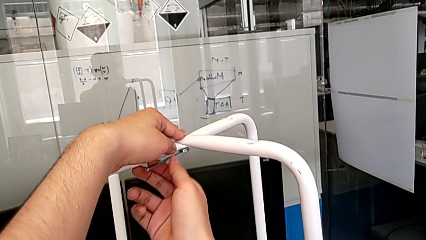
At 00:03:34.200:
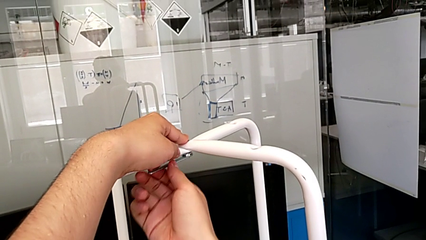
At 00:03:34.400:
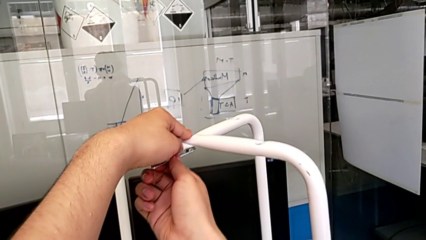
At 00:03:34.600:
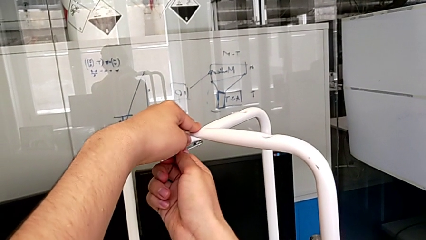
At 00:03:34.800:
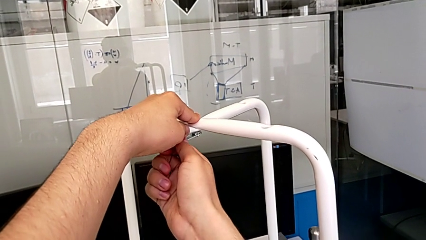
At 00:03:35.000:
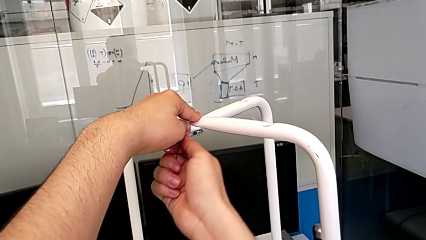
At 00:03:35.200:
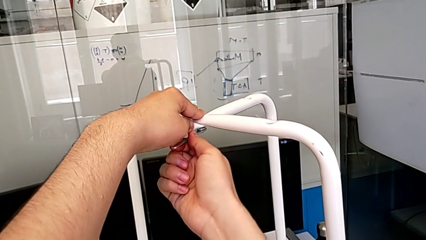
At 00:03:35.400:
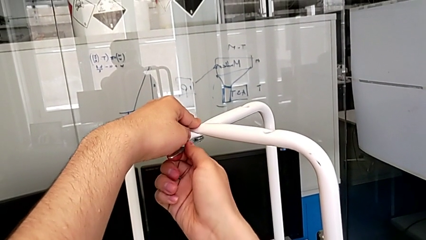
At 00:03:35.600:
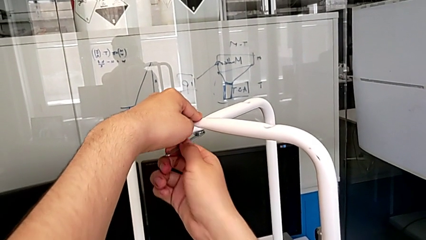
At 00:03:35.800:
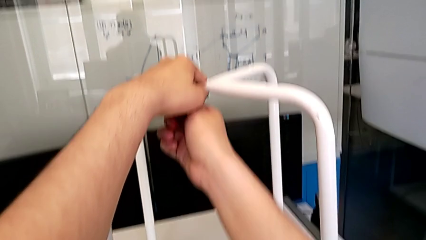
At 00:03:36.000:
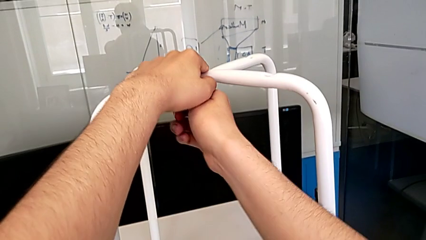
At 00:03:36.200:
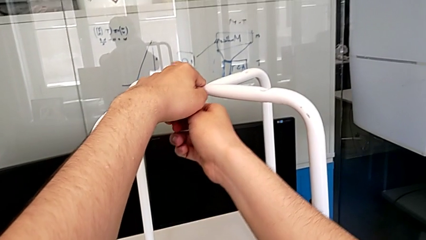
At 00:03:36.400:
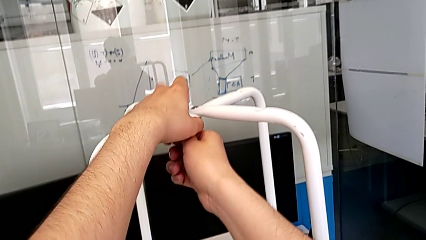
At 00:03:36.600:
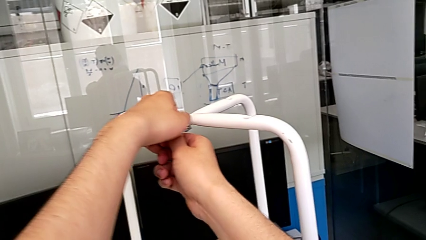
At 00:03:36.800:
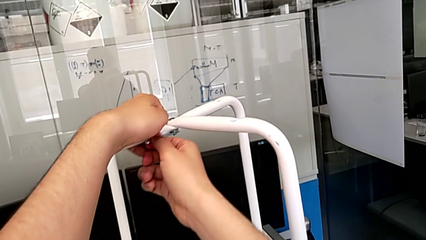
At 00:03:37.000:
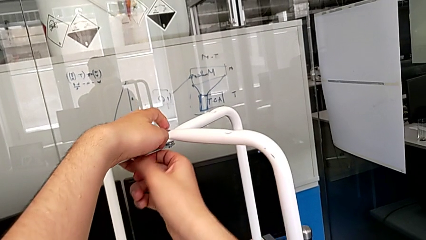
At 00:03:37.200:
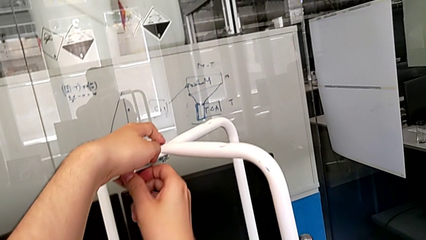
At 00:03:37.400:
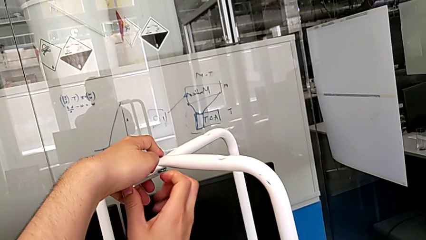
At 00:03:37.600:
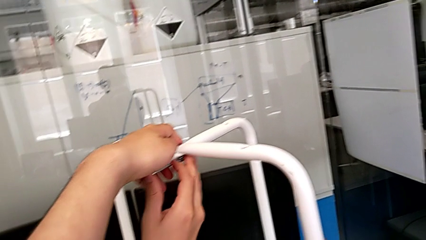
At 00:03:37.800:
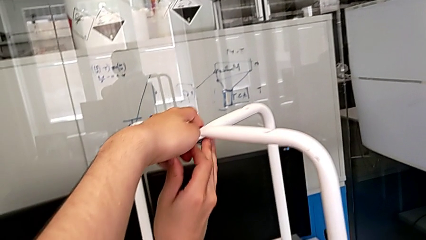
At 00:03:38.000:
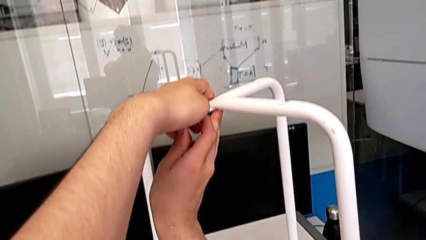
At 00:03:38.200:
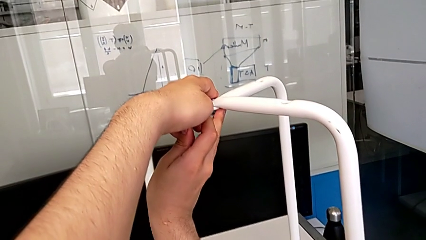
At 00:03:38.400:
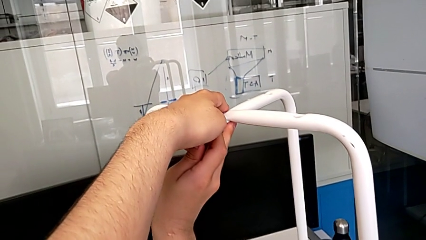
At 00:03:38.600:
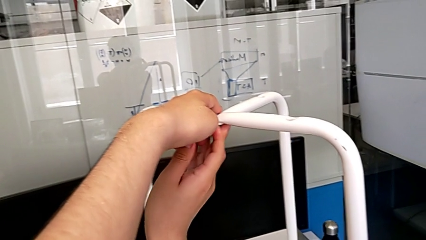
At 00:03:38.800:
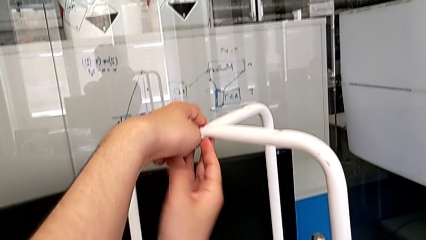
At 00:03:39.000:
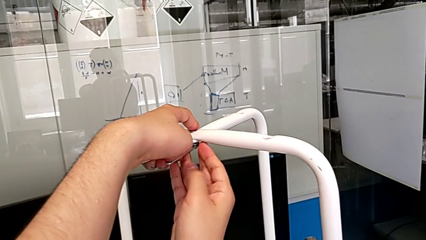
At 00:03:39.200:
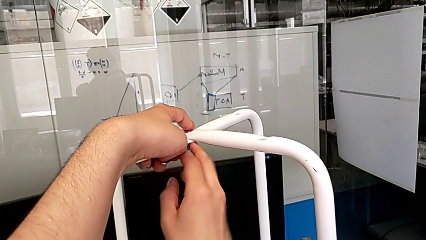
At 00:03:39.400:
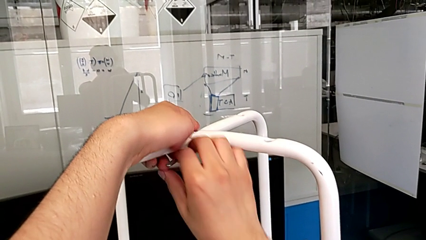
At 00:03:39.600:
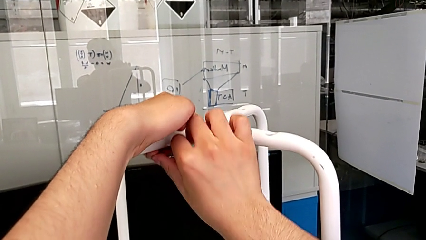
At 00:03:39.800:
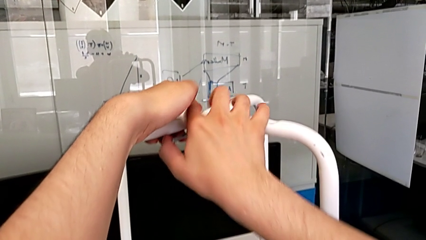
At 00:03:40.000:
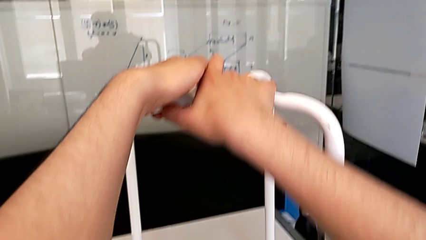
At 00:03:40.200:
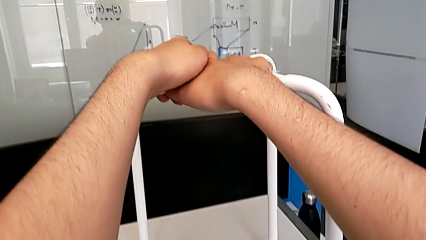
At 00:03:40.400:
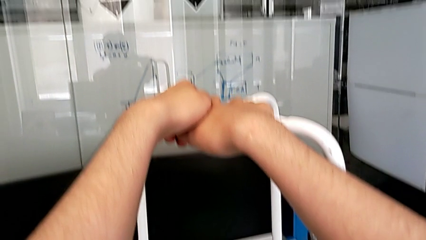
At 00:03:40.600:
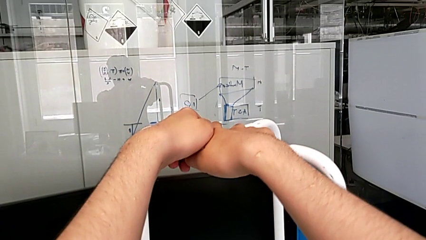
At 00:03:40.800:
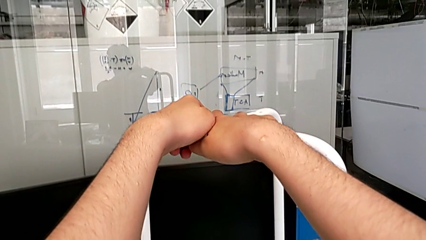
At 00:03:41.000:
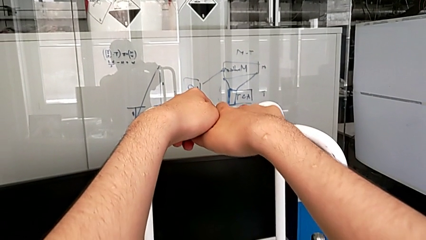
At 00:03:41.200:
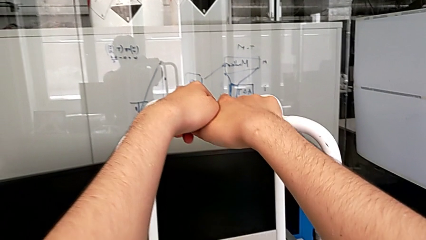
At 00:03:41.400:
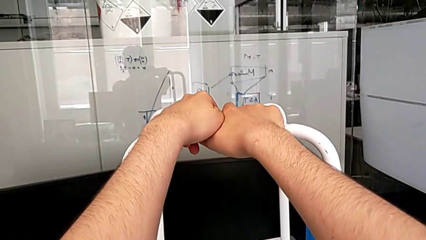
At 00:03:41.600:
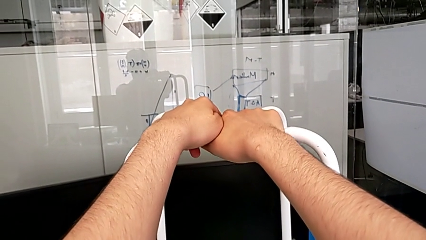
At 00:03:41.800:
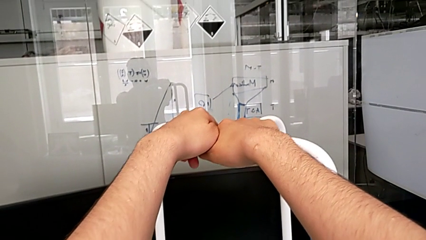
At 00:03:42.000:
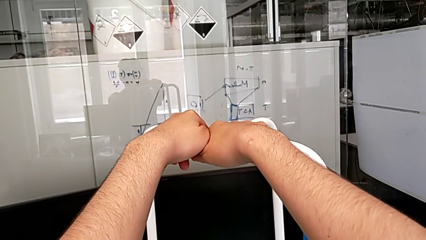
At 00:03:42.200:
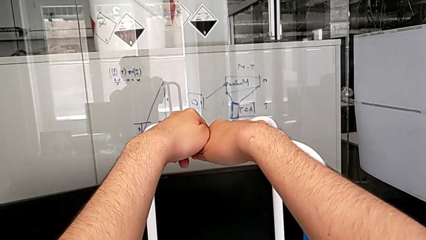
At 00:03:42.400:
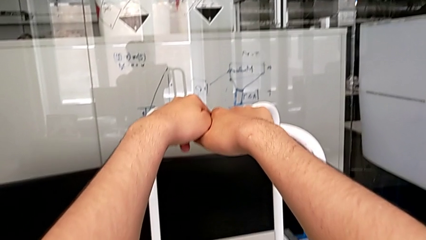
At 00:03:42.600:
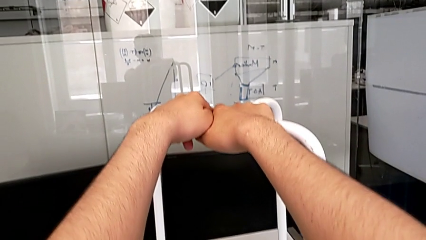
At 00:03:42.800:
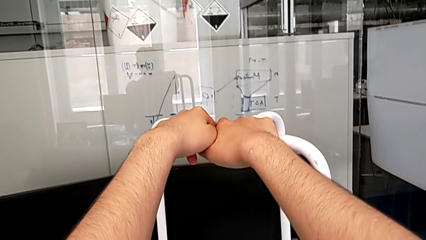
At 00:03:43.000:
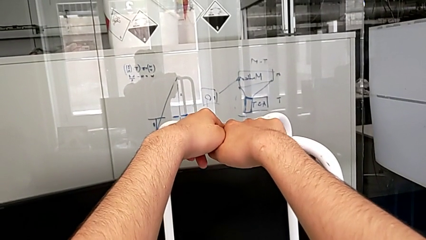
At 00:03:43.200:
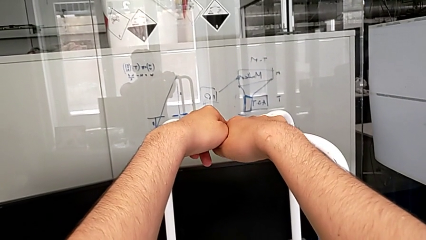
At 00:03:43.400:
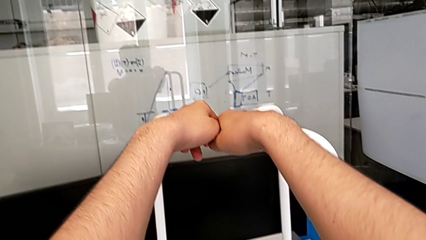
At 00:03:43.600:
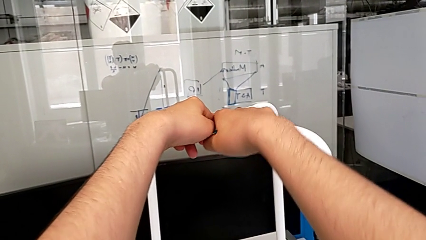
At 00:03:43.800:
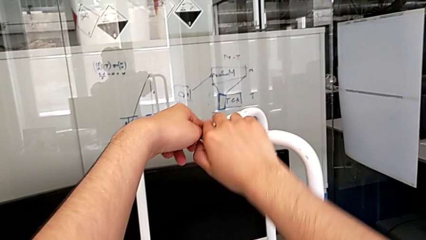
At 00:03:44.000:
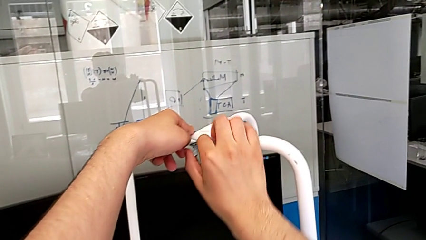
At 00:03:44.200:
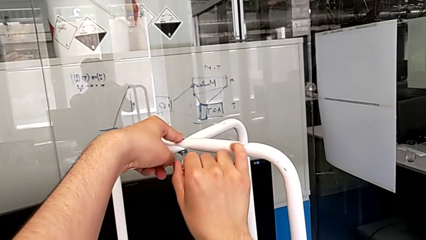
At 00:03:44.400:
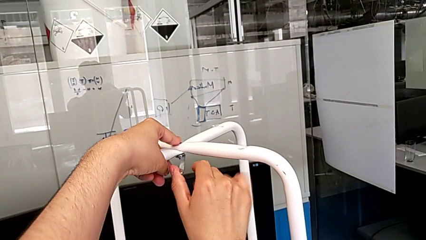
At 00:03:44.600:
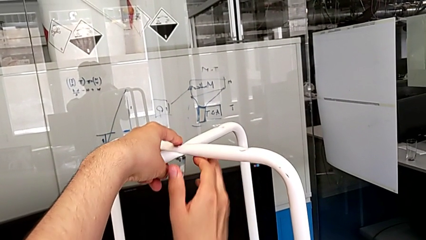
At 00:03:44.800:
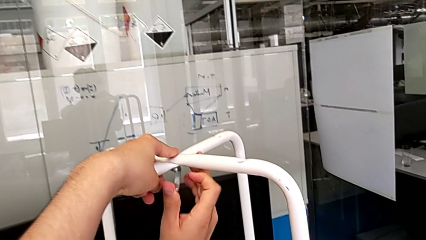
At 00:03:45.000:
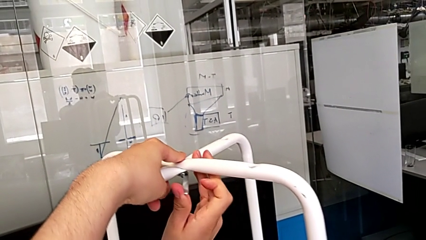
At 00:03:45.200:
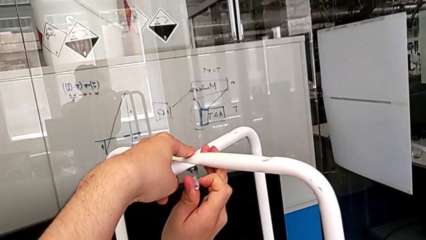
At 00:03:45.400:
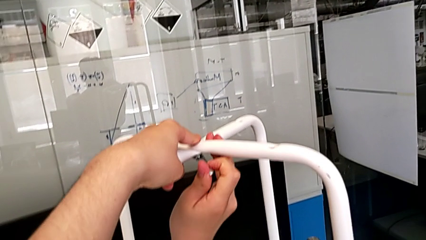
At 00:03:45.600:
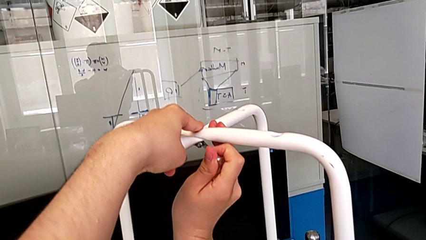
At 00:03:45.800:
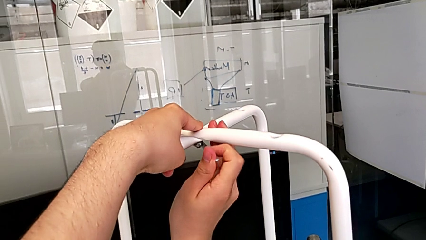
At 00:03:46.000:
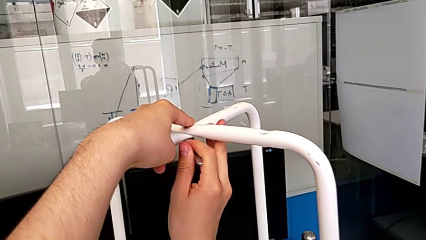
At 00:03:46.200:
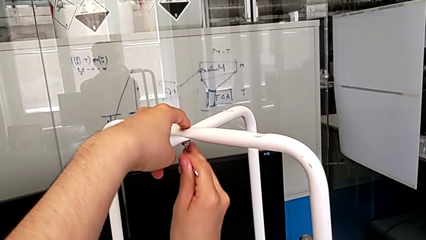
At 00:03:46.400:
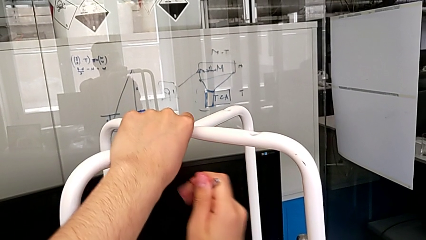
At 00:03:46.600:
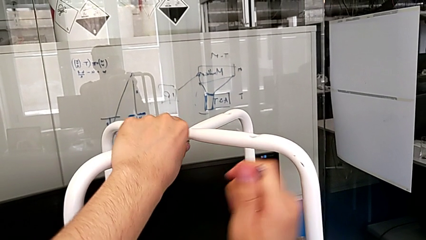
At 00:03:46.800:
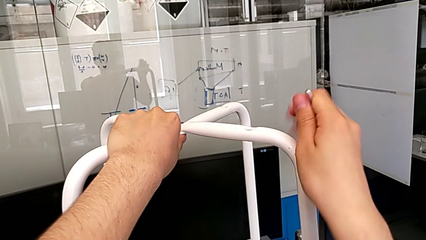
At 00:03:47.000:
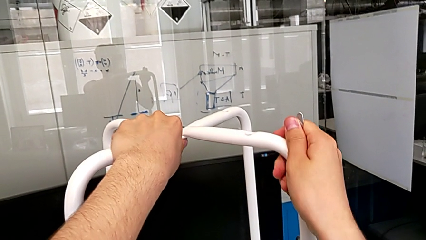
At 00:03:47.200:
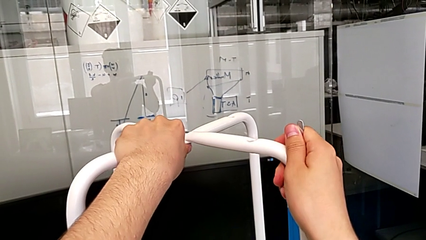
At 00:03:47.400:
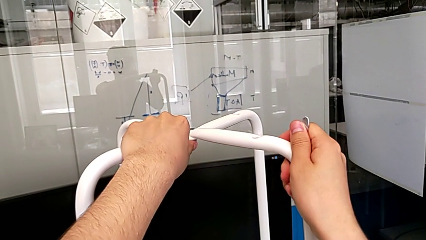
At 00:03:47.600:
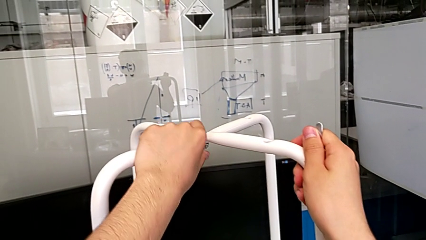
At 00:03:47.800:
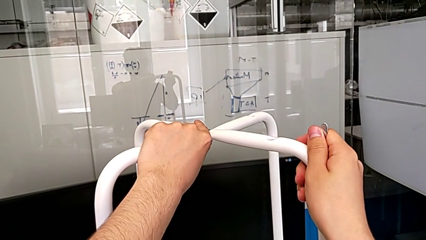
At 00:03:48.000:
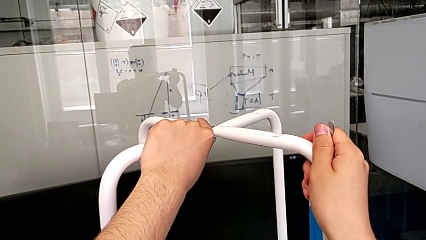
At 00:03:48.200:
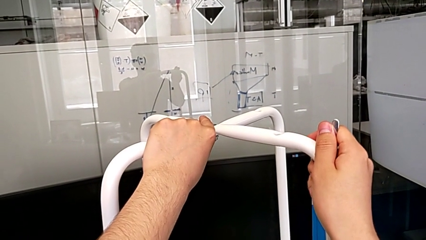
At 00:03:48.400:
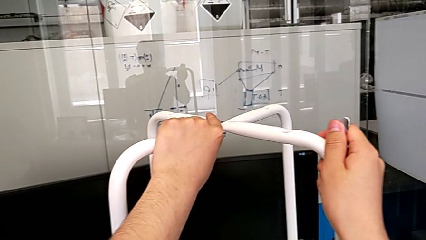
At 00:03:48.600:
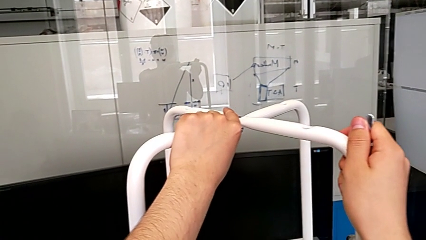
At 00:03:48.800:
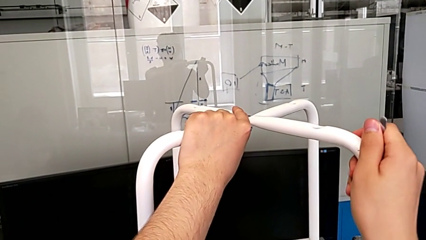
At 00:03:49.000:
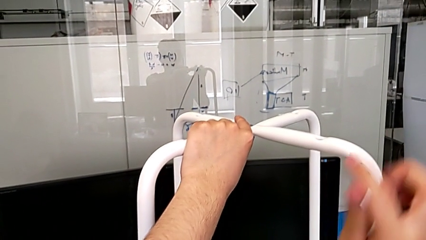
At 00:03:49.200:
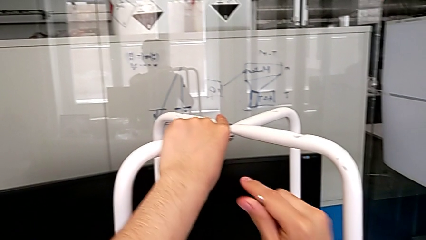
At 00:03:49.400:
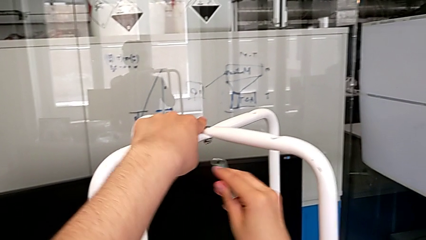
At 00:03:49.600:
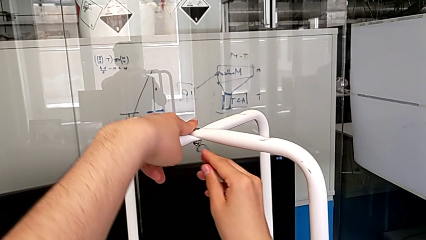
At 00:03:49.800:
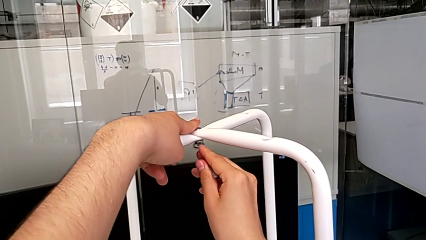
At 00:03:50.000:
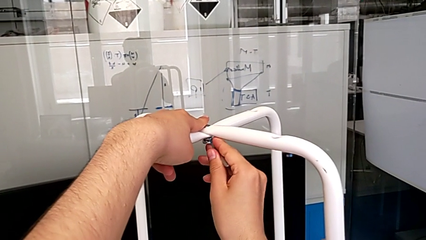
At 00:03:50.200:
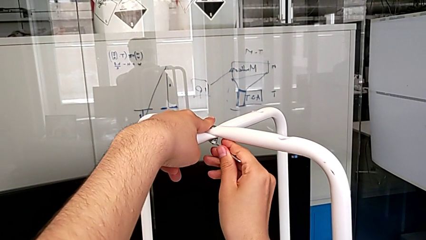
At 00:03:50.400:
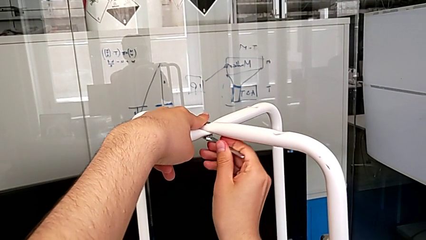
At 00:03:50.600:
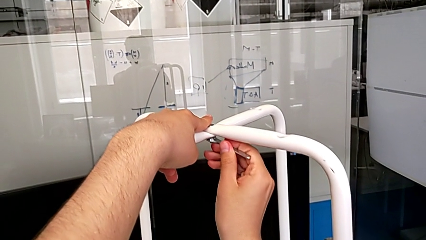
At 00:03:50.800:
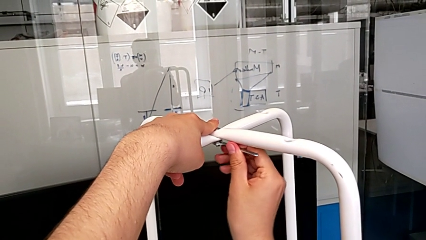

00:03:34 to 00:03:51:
The camera wearer is tightening the hex nut with the wrench. They keep screwing the middle hex nut.
